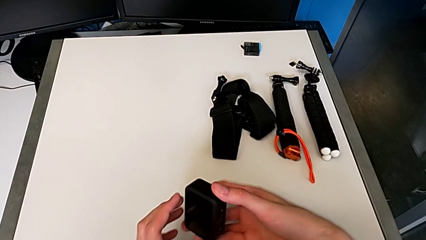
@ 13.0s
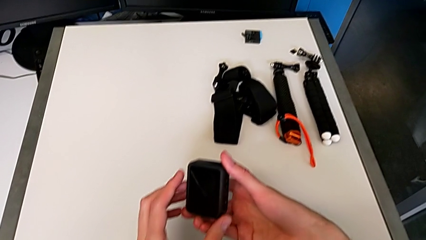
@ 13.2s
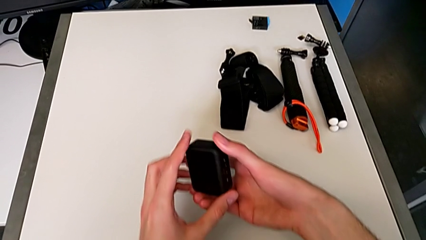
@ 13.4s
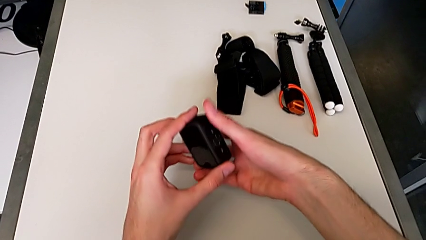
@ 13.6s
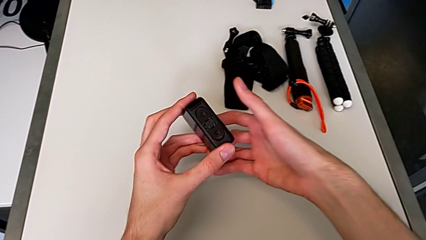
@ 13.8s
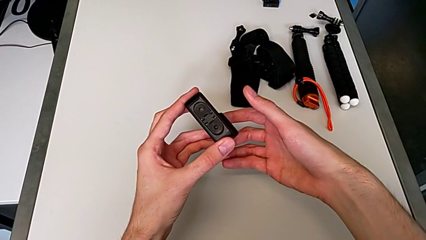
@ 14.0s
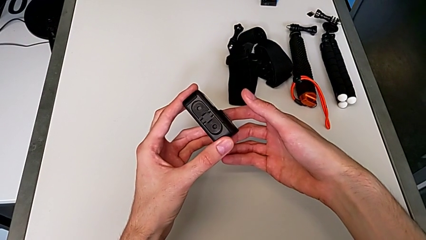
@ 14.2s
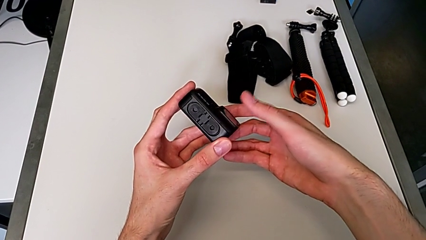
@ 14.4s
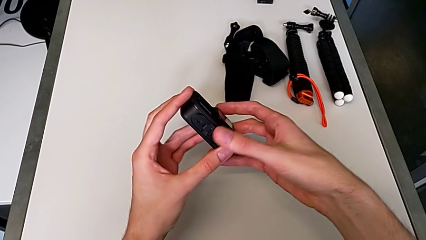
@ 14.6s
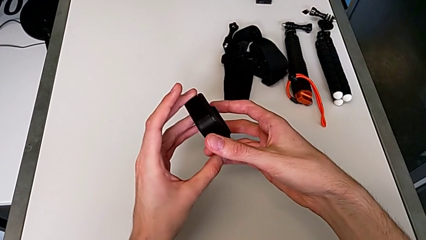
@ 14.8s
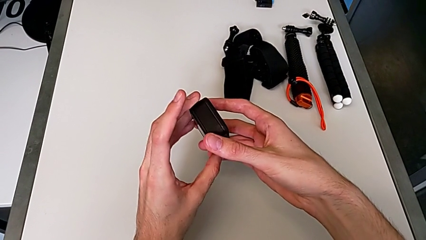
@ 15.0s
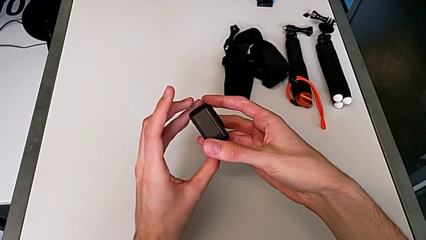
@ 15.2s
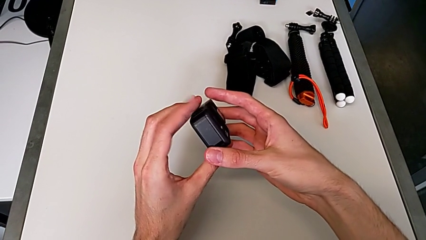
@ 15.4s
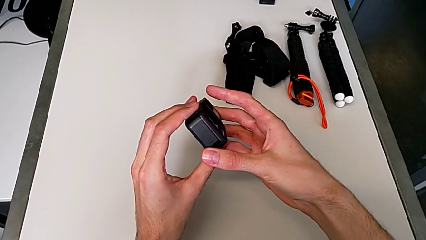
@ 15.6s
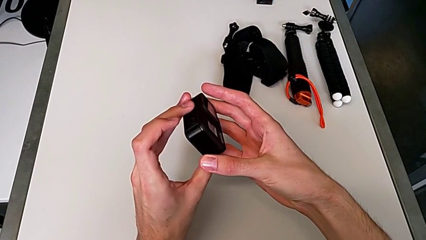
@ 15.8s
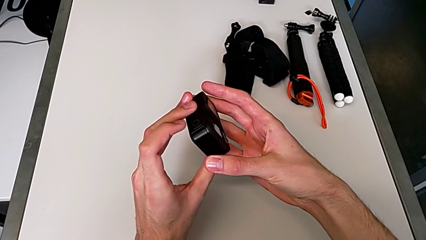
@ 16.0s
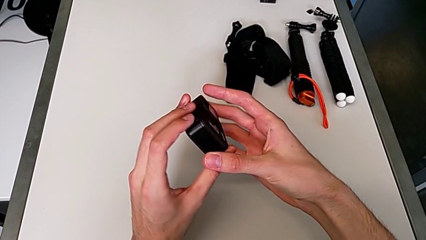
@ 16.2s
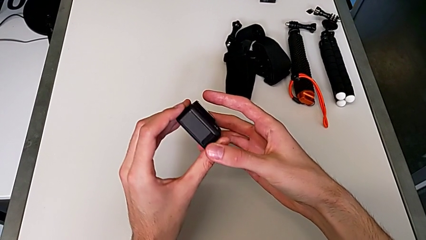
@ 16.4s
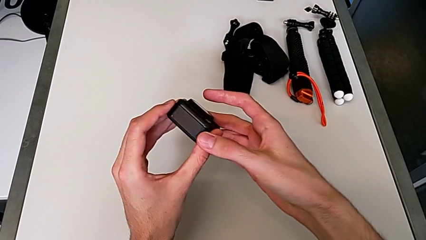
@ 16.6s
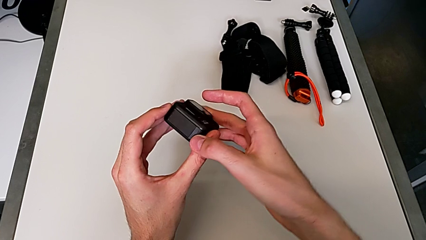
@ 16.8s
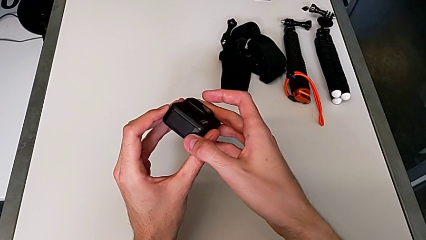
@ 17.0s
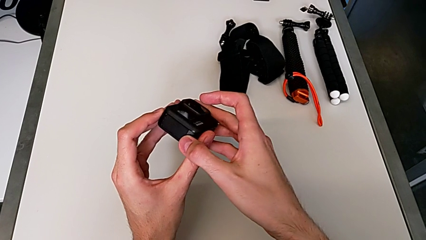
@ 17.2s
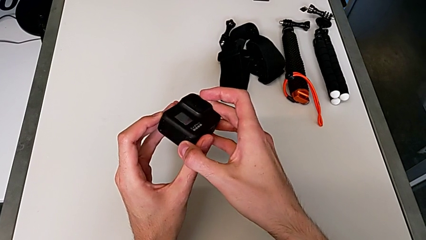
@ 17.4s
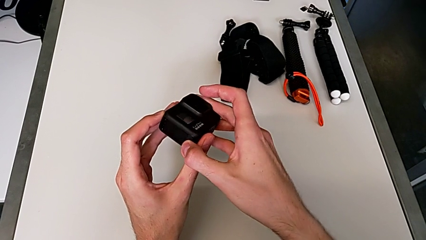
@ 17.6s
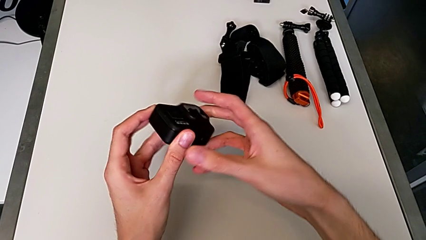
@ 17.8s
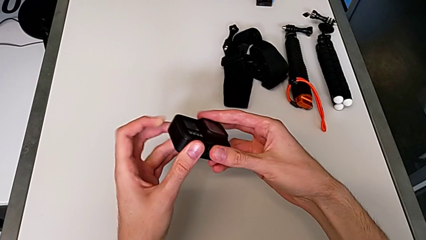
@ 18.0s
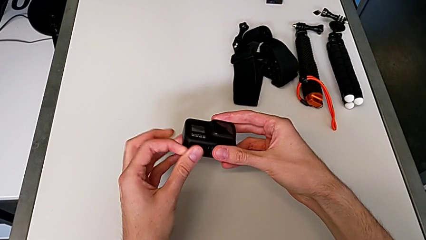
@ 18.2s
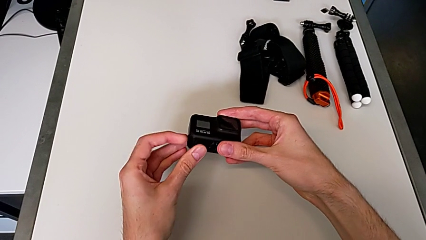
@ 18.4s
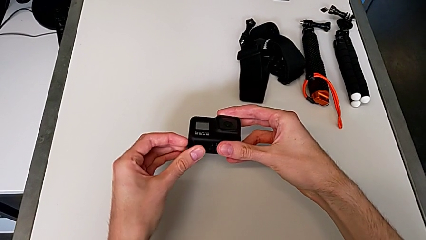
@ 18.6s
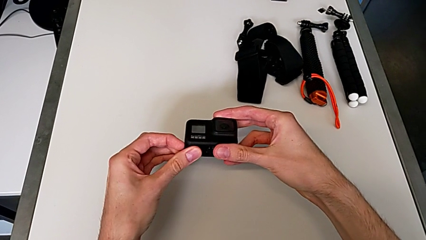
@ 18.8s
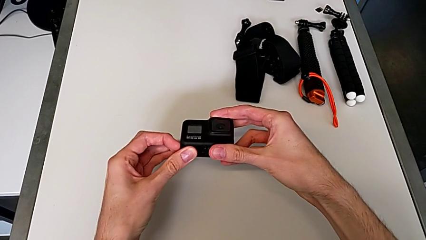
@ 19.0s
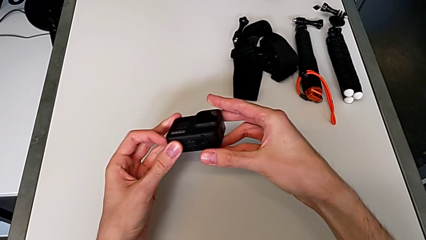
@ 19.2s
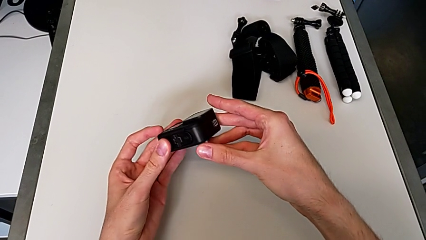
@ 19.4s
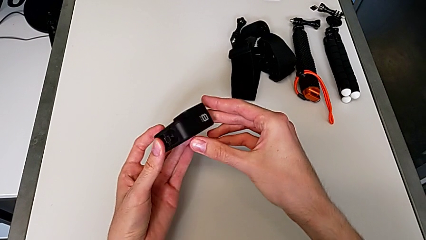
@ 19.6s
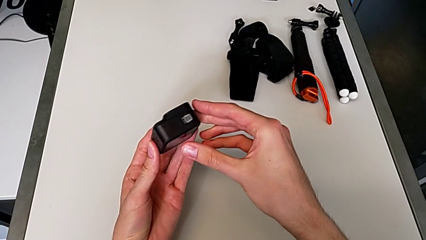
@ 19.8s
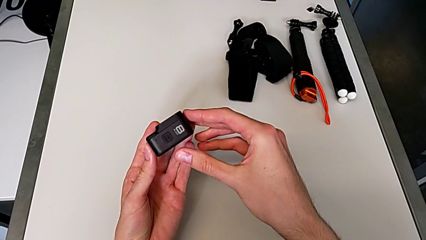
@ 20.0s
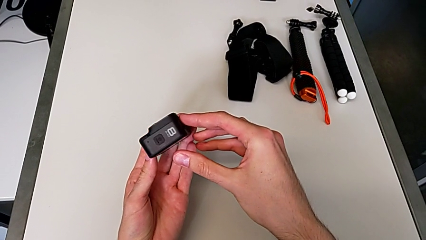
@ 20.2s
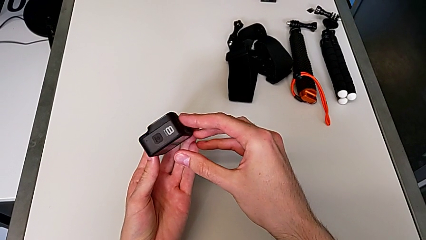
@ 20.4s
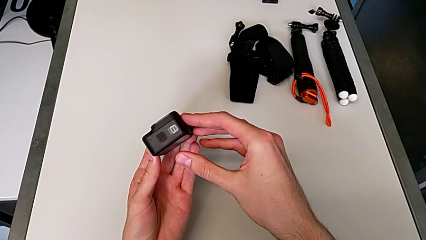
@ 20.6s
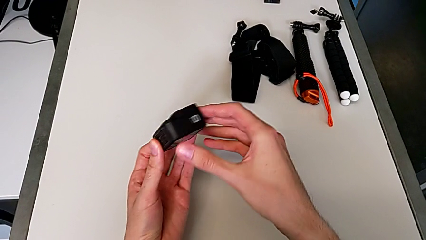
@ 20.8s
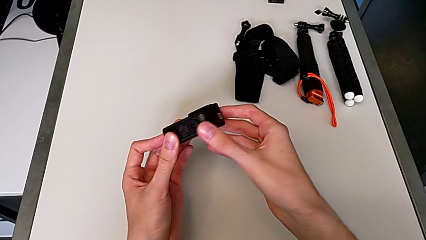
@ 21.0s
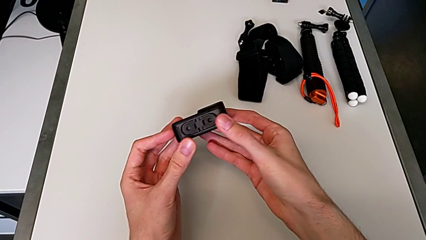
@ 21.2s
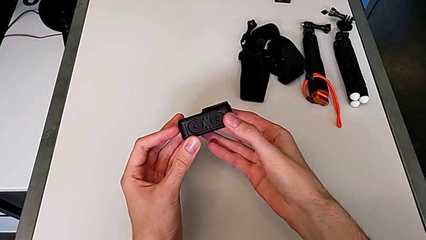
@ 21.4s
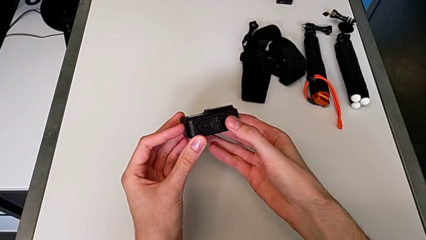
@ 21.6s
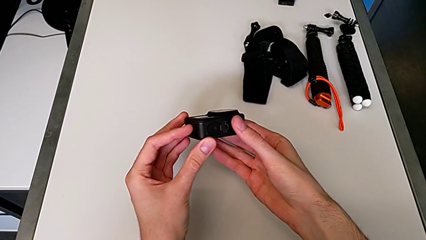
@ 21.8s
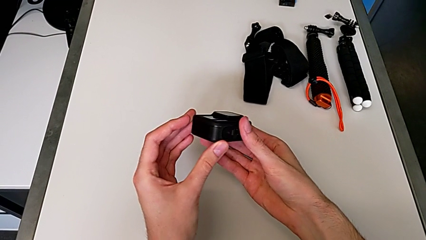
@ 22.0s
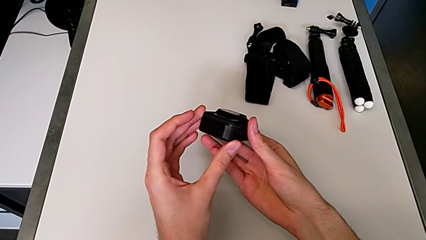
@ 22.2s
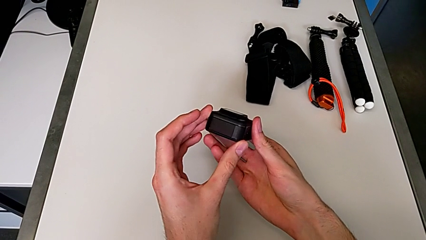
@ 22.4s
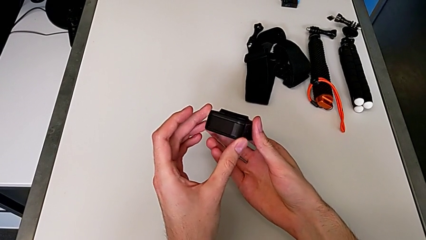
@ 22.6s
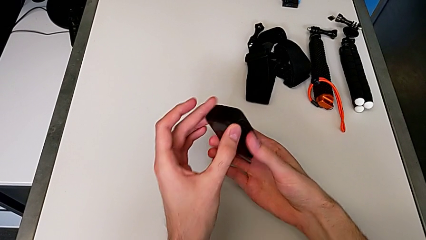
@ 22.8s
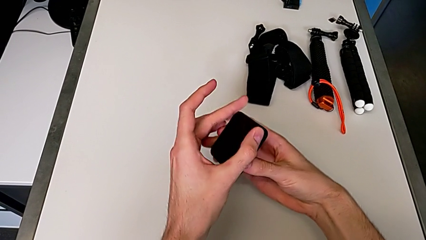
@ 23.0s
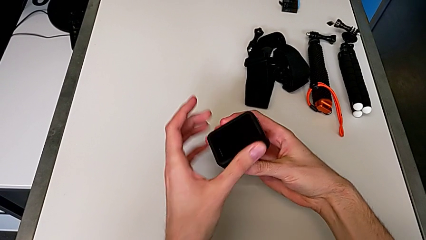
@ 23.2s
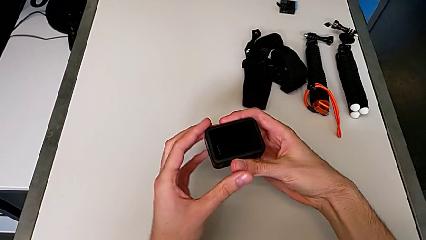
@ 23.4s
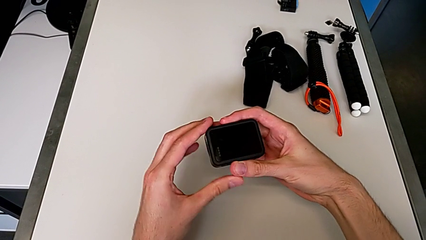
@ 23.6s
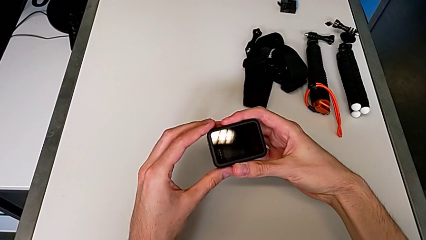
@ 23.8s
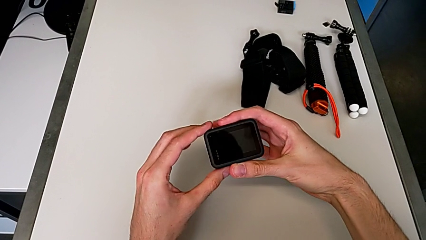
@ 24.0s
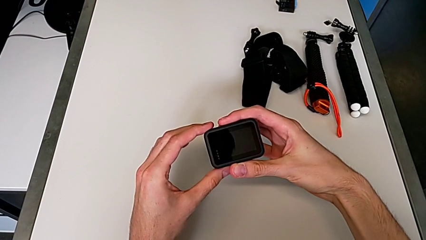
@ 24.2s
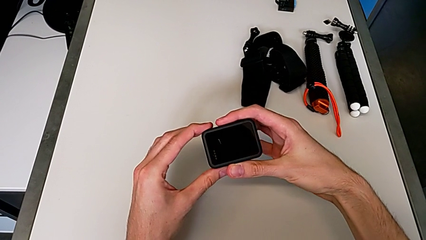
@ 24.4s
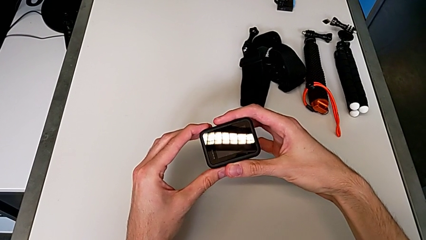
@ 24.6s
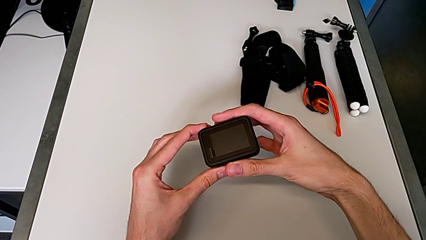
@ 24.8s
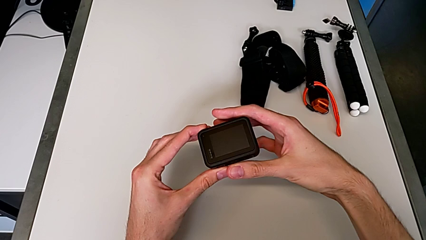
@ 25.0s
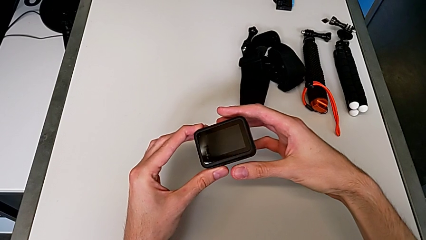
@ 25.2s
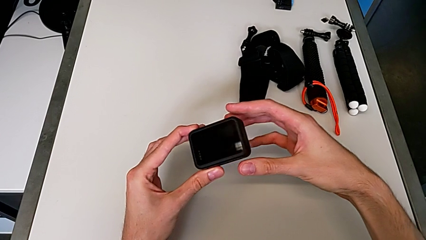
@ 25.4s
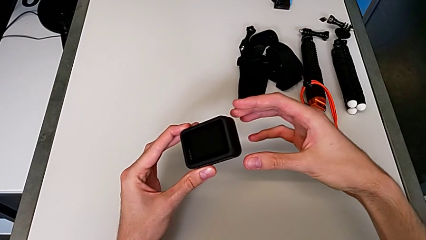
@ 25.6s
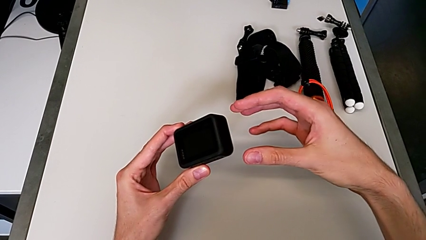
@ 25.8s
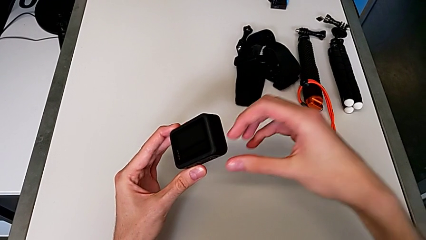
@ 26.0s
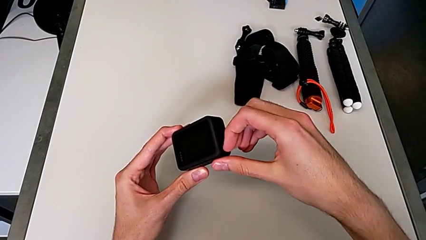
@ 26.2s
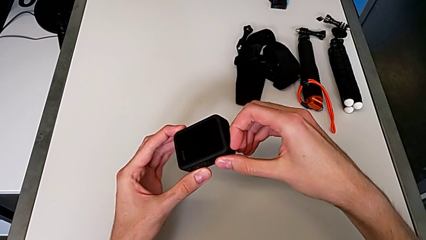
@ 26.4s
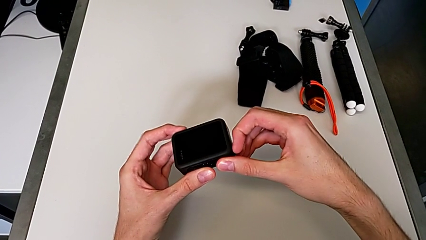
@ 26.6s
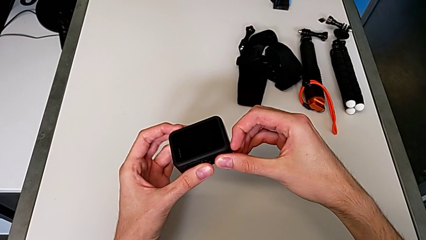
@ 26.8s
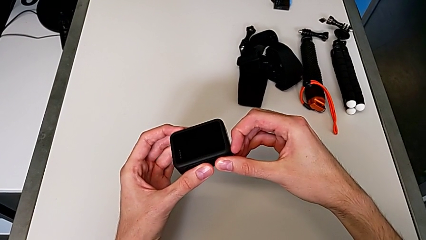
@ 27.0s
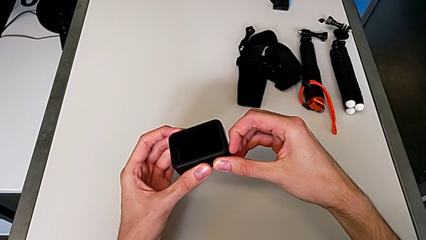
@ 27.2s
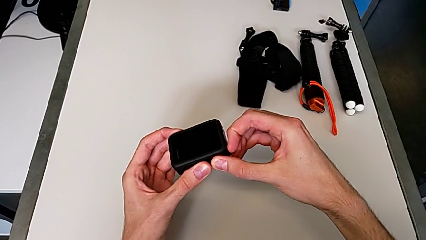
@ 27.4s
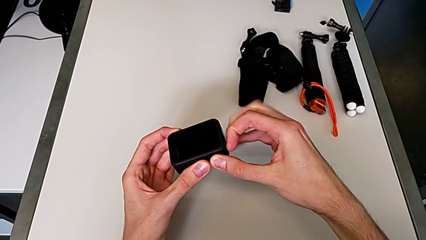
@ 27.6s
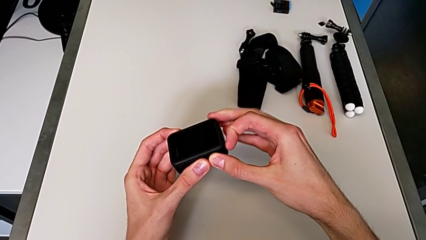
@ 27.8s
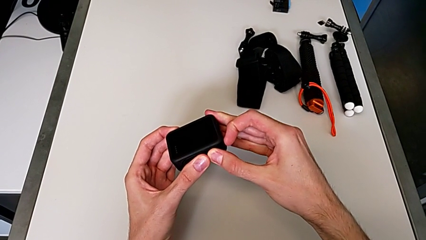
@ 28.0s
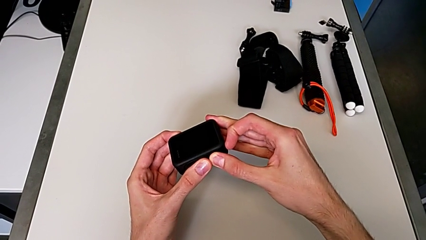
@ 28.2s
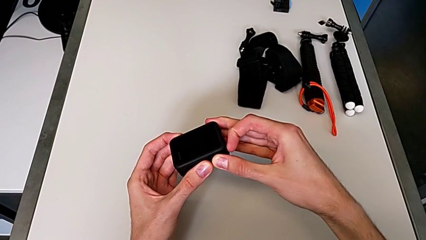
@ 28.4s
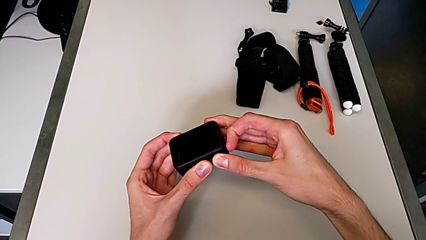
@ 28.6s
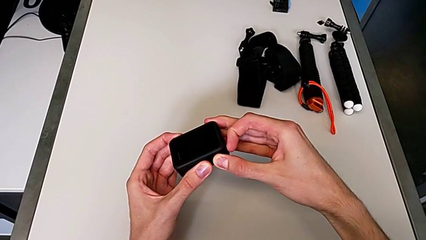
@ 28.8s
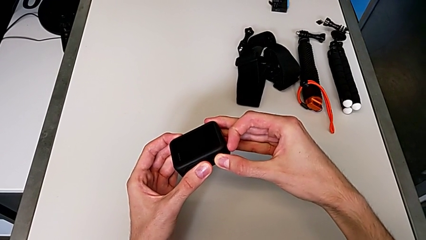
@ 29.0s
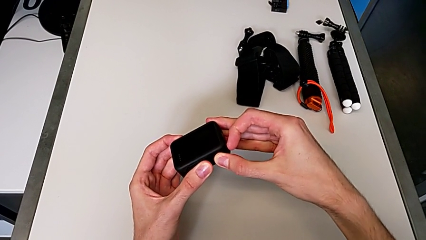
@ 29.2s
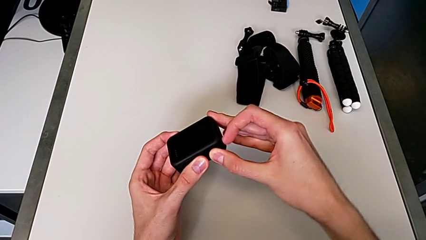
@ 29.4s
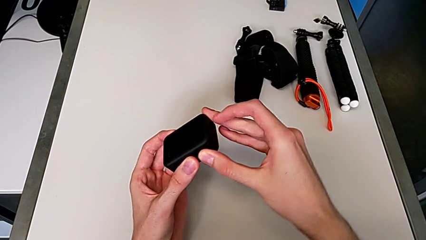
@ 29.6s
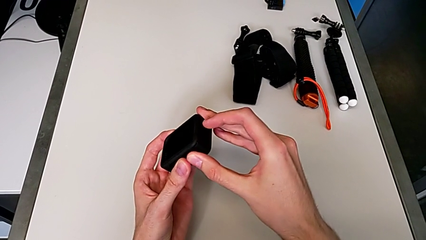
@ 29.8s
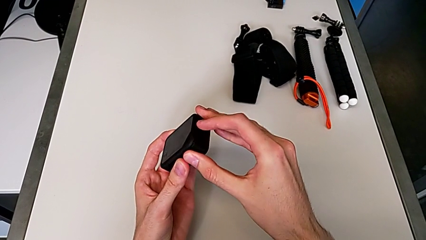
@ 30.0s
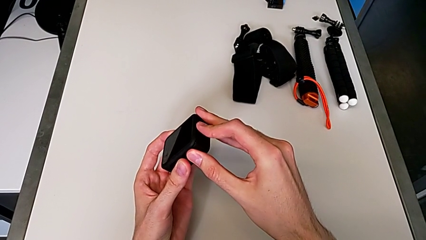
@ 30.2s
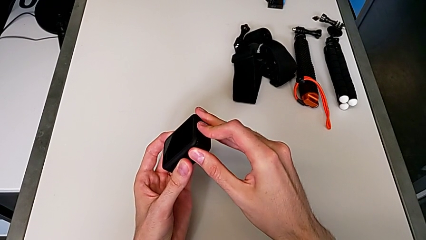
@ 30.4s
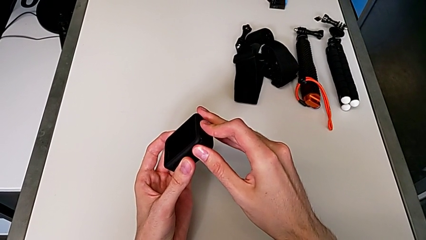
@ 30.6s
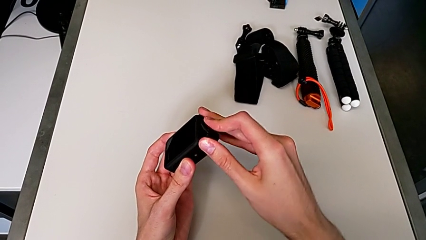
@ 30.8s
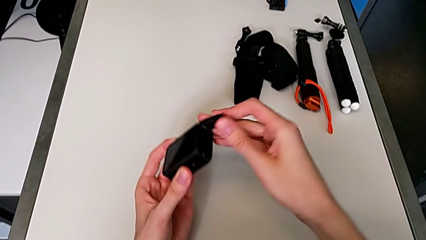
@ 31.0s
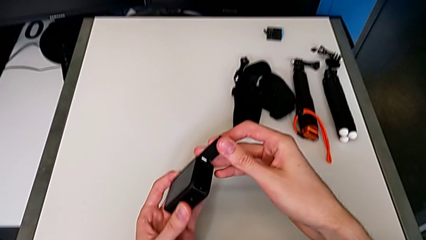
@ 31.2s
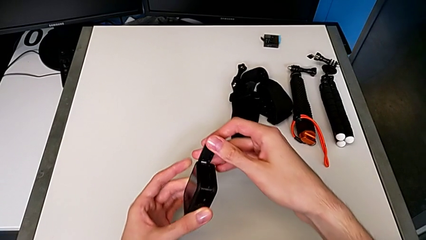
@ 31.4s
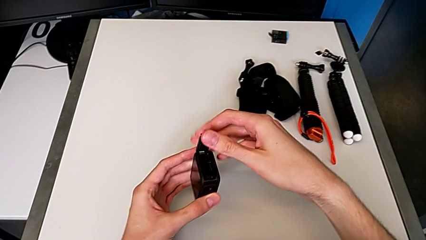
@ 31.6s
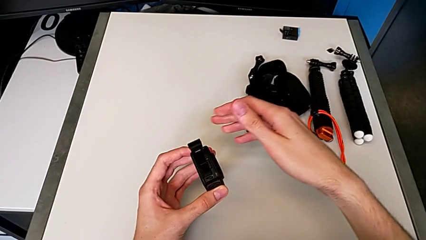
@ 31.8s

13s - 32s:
The camera wearer is changing the battery for the GoPro. They rotate the black GoPro and open the black battery door.
